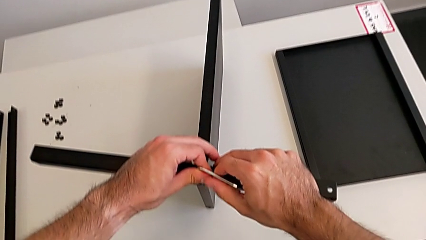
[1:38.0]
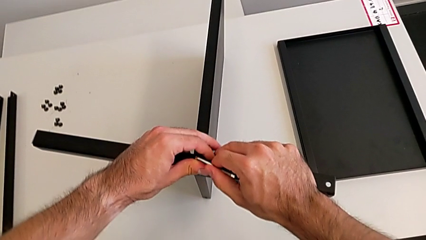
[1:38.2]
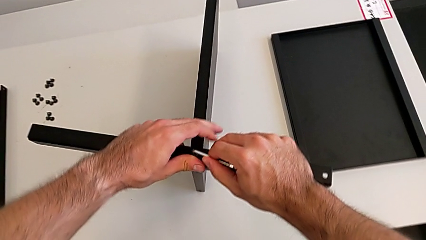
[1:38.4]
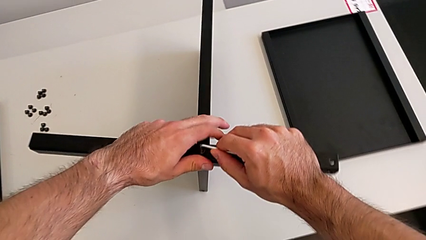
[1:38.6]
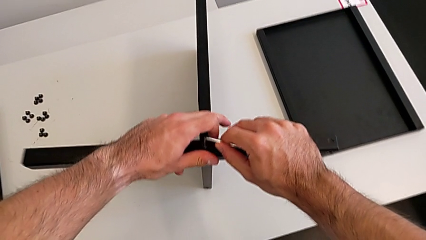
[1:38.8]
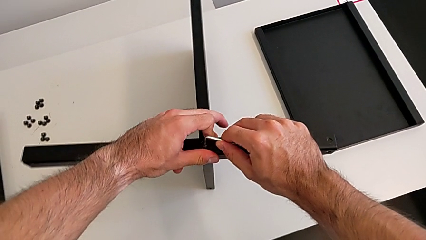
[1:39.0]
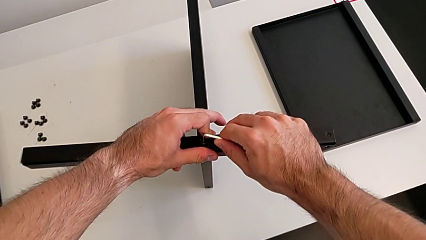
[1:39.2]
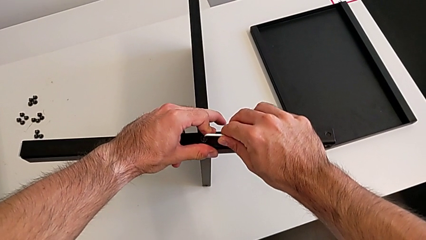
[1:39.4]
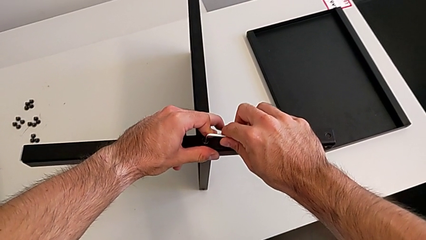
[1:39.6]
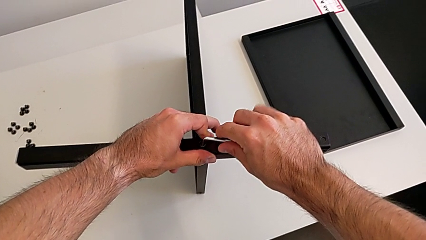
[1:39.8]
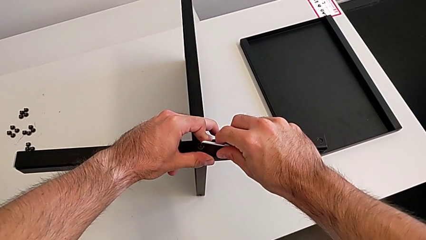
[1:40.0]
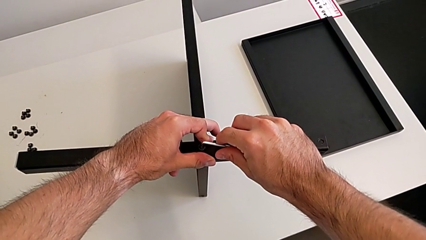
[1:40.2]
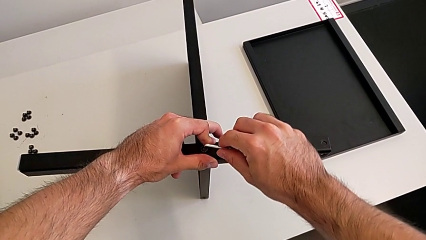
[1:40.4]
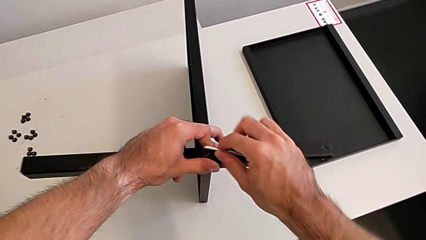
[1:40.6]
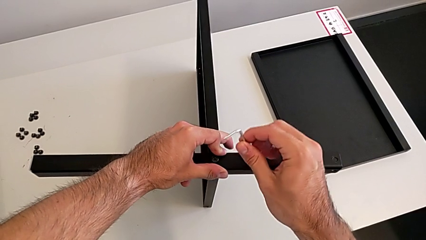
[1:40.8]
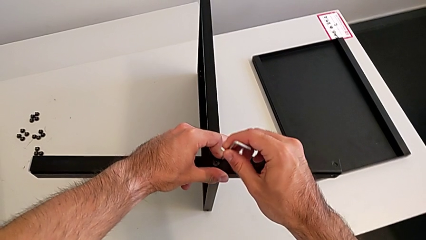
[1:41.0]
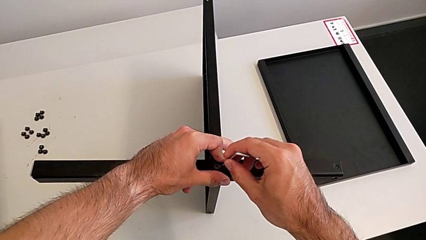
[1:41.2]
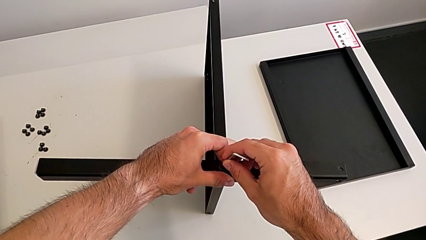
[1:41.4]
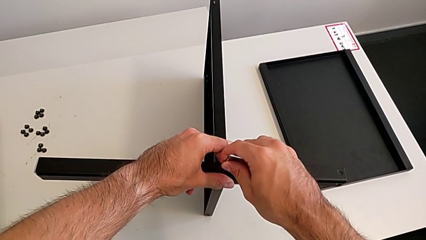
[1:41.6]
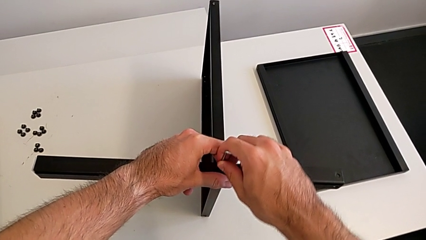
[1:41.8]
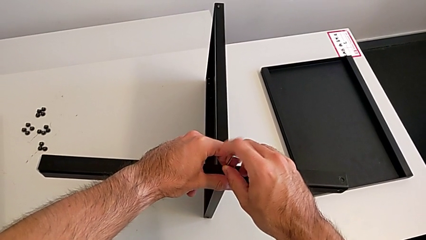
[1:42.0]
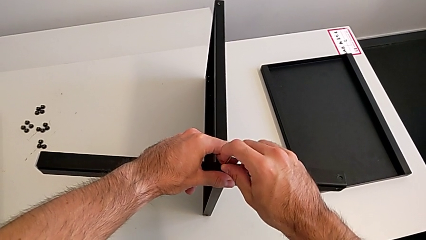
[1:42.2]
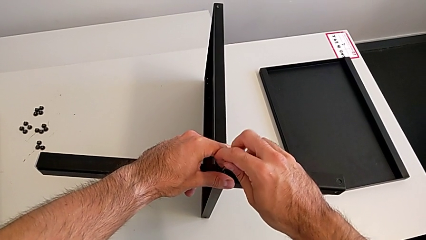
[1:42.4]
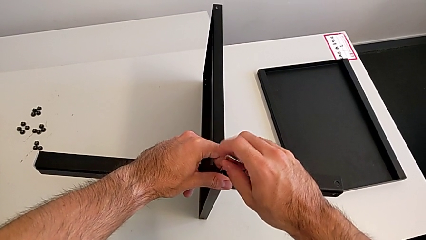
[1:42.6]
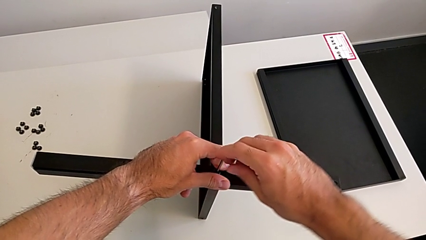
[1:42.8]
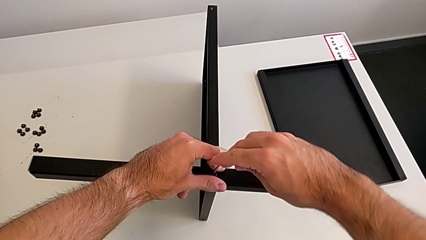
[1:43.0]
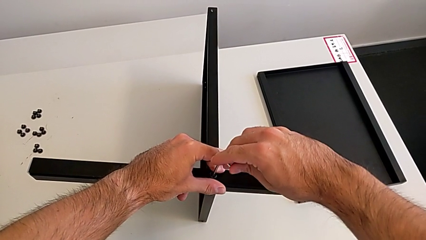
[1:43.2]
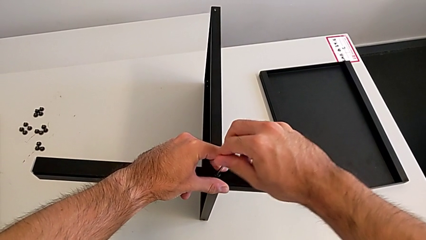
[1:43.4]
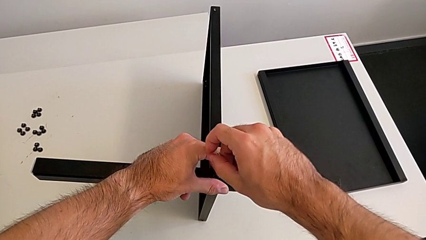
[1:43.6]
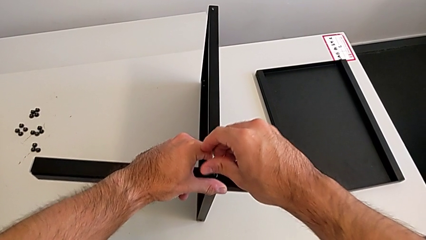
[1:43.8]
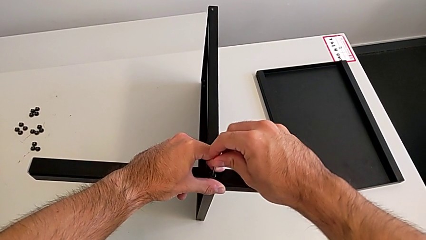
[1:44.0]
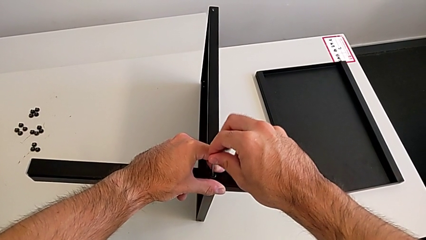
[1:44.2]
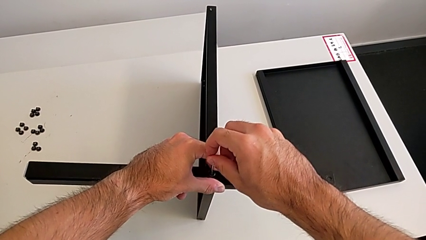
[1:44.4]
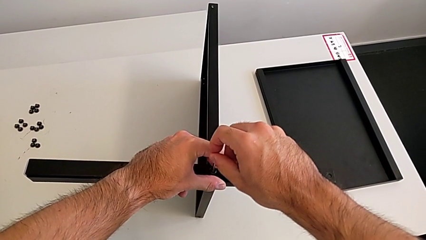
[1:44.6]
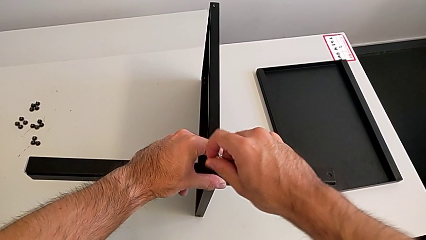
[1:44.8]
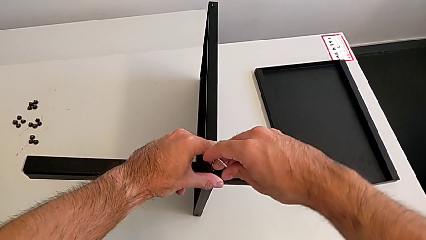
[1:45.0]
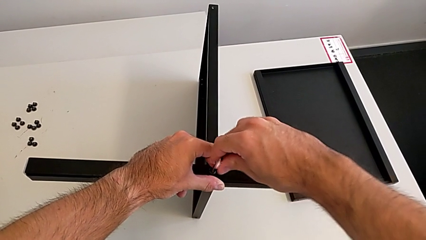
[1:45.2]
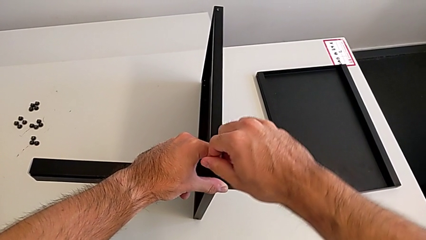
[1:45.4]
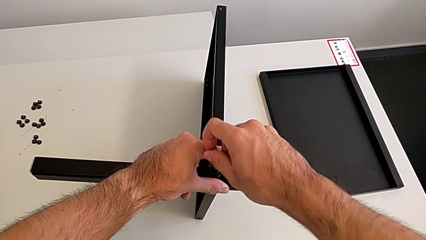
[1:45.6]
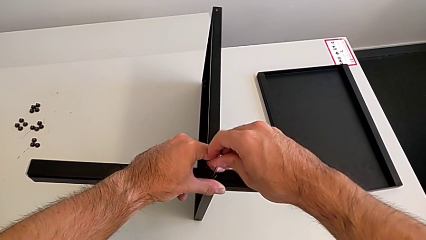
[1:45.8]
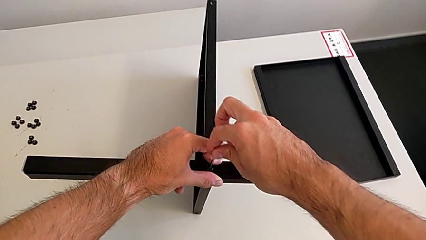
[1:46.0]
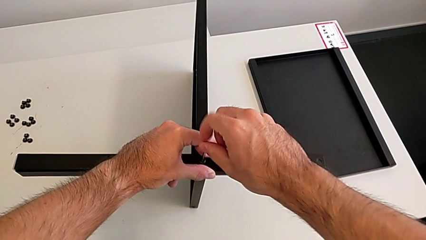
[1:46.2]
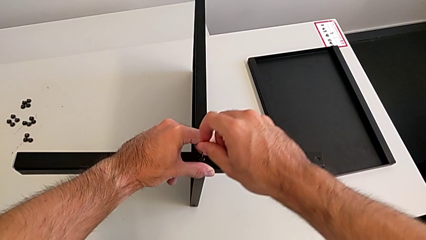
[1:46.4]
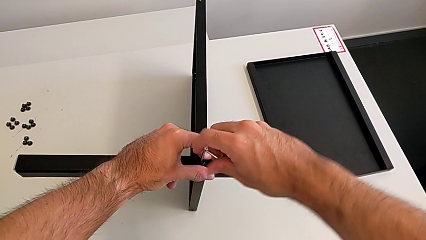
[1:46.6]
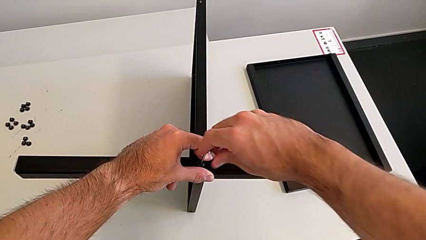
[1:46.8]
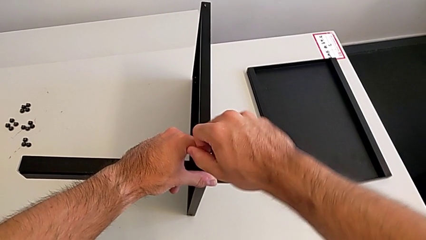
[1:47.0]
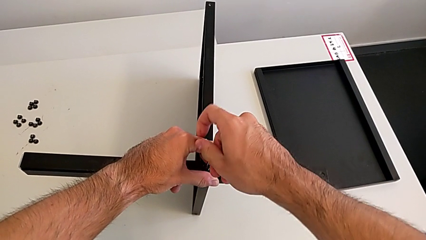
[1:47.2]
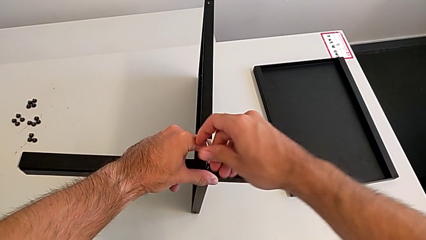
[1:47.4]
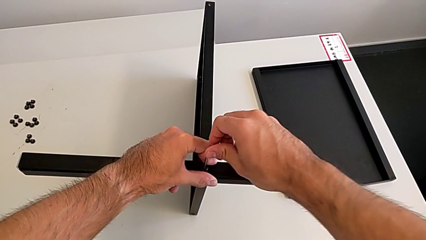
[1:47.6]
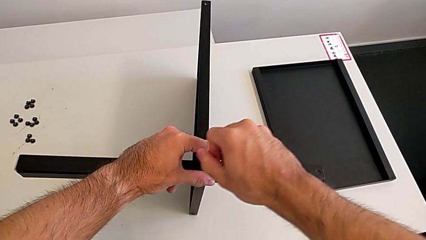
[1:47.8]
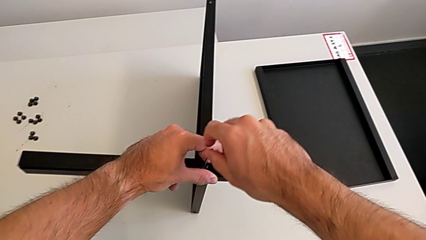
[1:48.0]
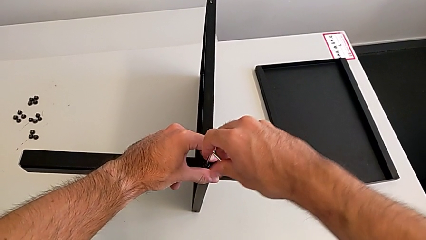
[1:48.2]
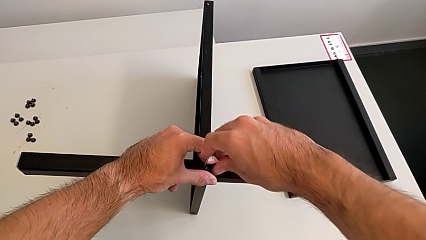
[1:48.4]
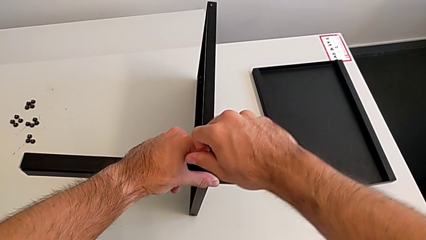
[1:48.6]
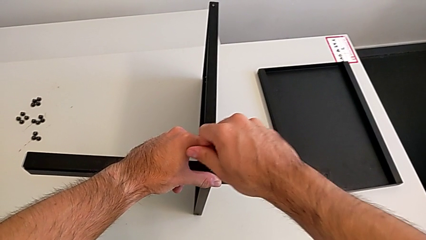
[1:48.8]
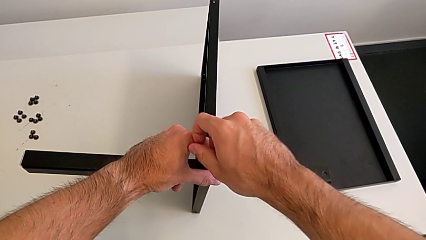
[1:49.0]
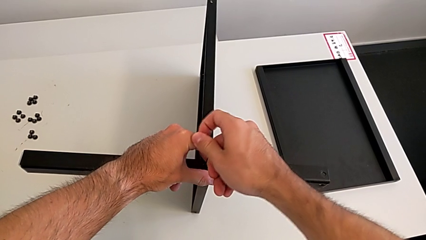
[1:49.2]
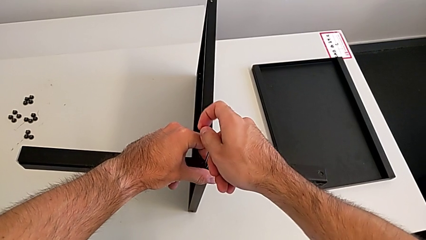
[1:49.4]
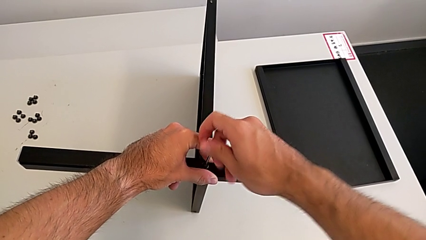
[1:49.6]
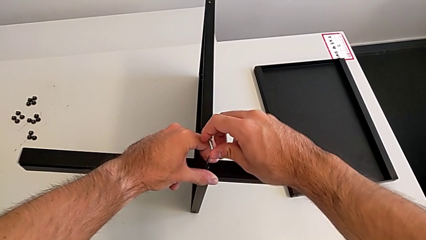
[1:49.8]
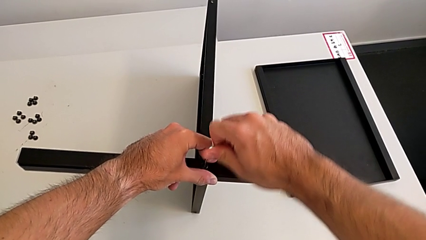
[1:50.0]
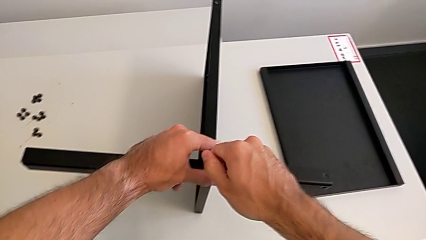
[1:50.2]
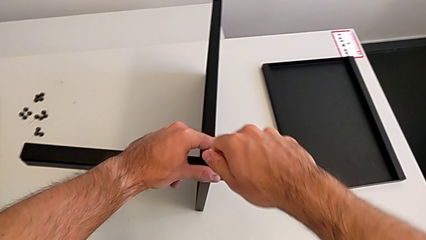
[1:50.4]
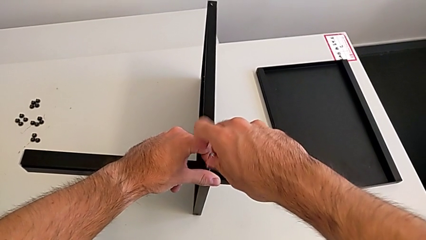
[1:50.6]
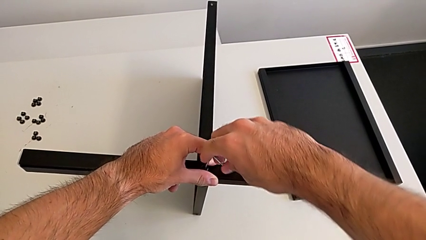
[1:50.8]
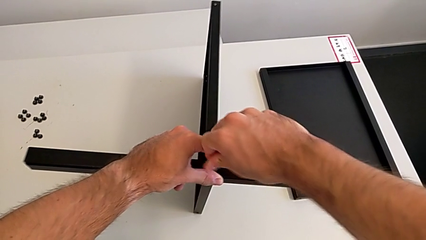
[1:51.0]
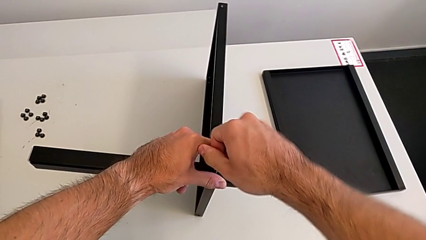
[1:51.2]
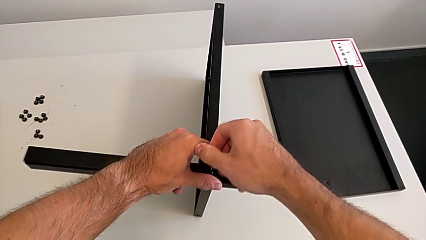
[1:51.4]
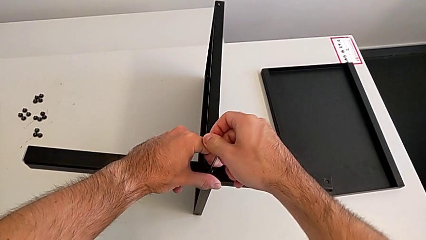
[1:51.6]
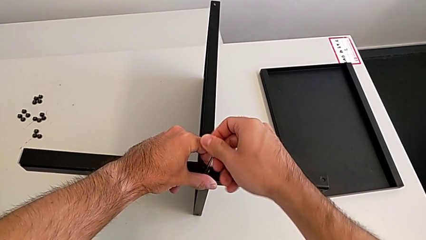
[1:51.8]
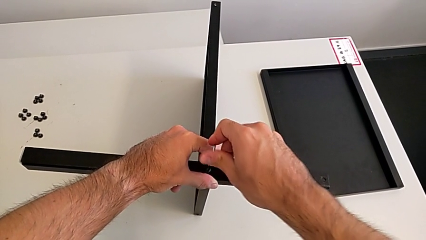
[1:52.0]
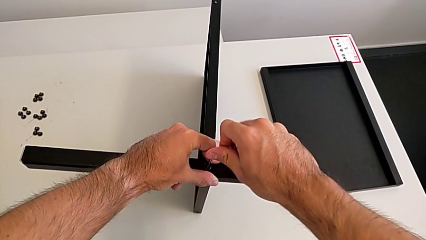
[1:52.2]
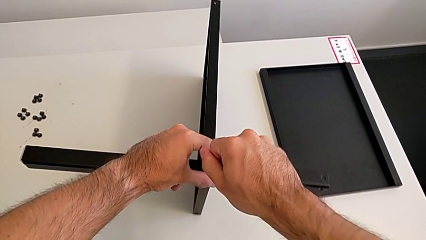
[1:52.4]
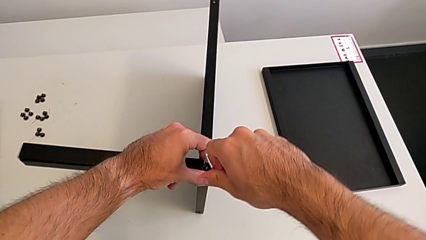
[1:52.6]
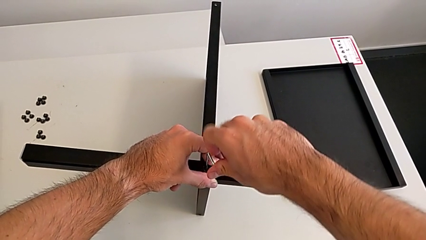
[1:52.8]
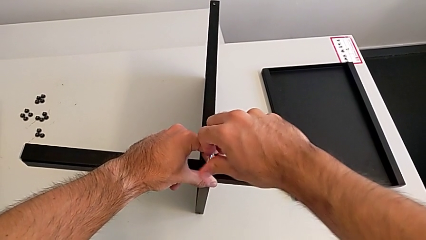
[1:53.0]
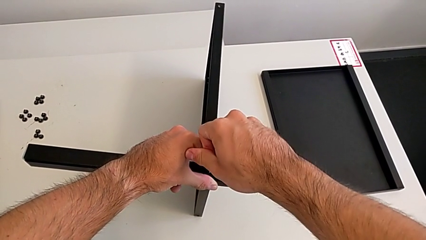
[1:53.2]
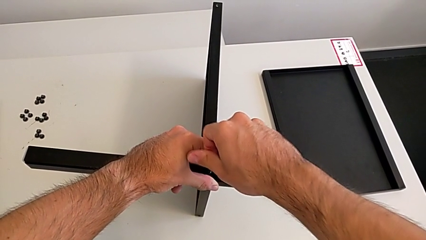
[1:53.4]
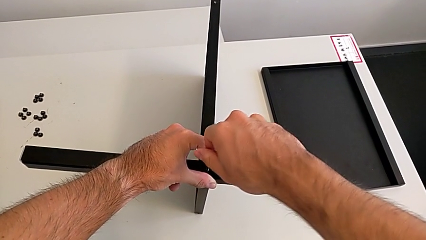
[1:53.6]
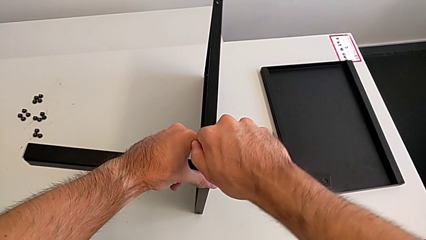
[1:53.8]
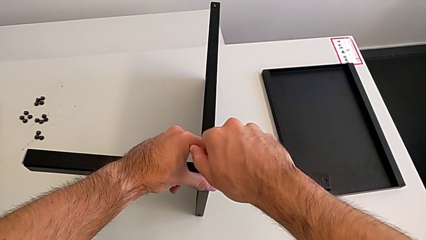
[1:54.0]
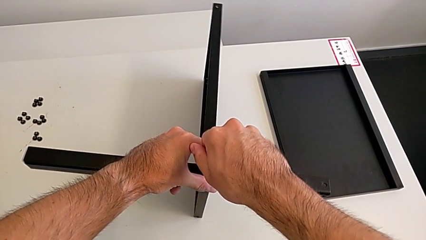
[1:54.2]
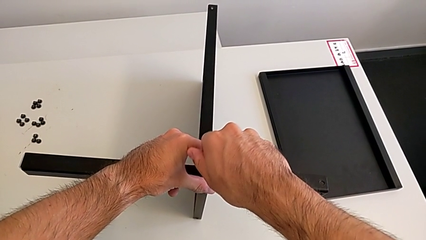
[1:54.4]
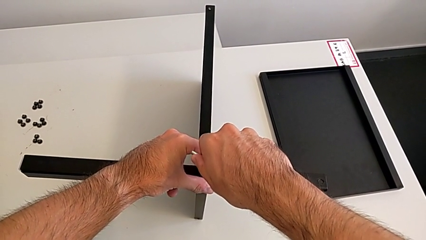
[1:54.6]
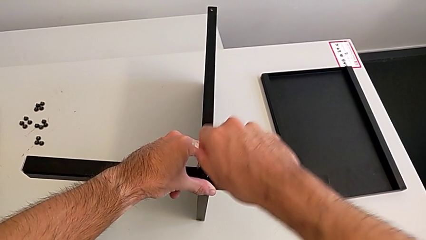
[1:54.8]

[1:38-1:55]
The camera wearer is screwing the first leg to the middle shelf of the table. They screw the hex socket head, withdraw the Allen wrench, rotate it, insert it, screw the hex socket head and withdraw the Allen wrench.
